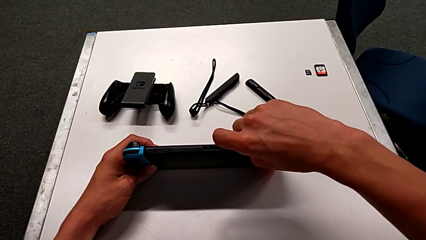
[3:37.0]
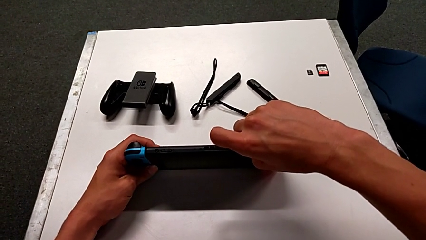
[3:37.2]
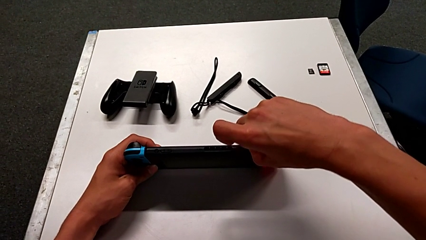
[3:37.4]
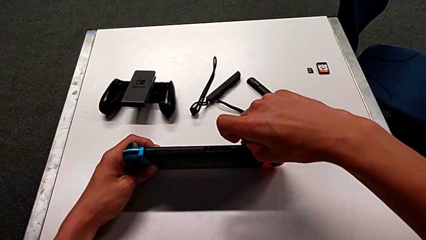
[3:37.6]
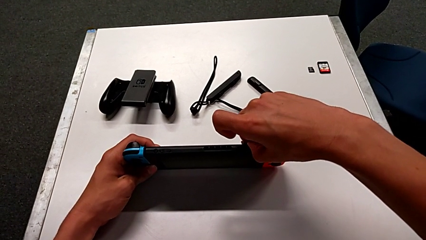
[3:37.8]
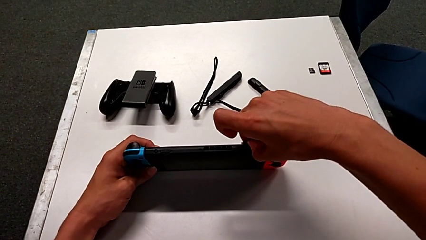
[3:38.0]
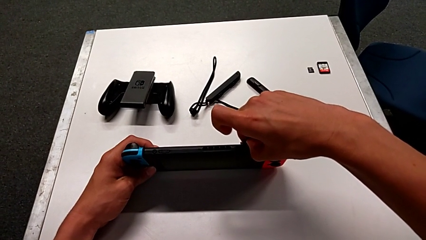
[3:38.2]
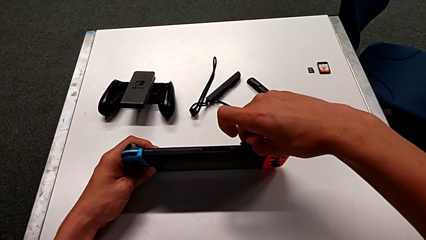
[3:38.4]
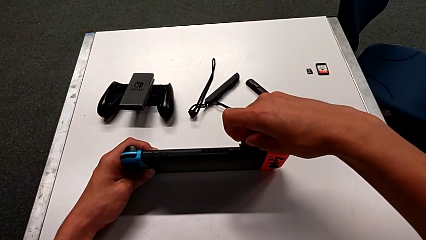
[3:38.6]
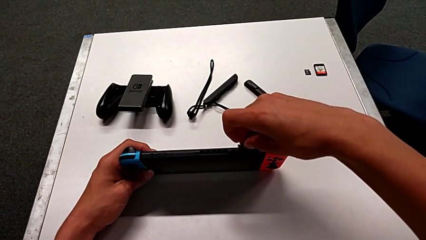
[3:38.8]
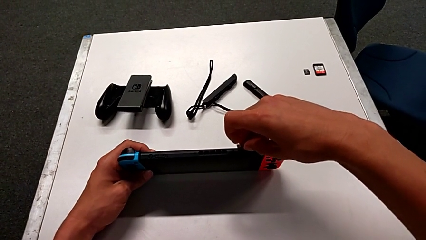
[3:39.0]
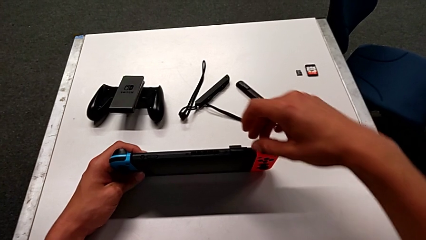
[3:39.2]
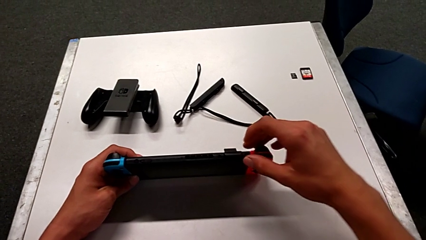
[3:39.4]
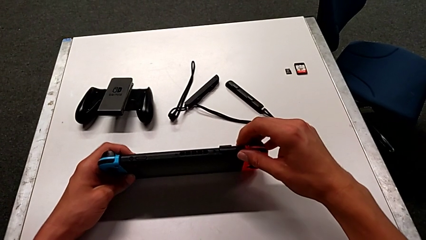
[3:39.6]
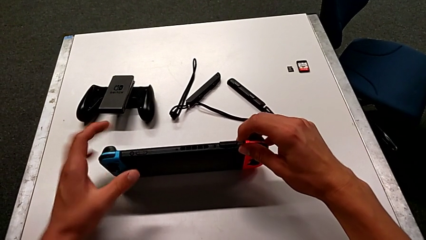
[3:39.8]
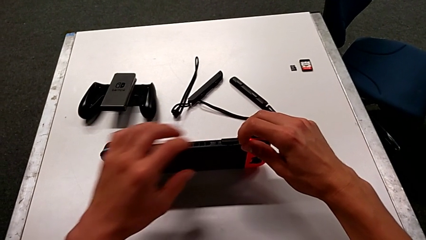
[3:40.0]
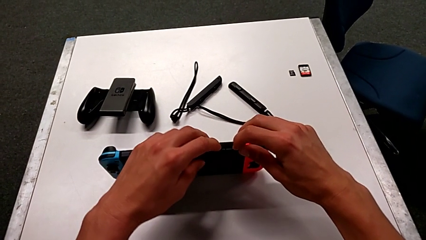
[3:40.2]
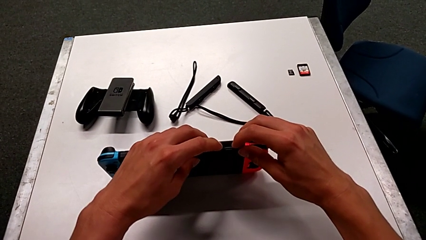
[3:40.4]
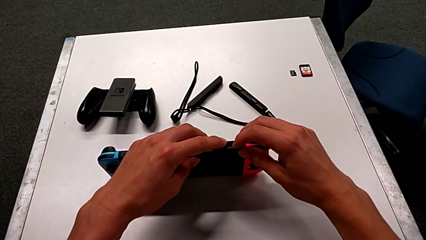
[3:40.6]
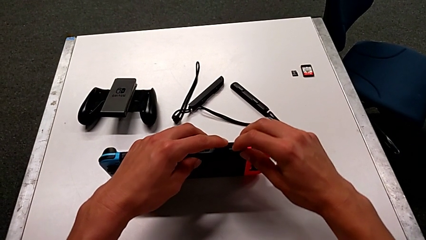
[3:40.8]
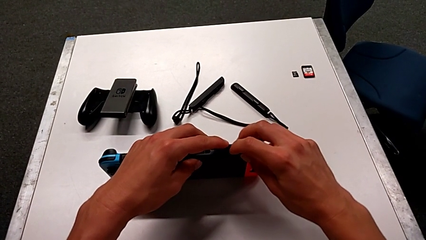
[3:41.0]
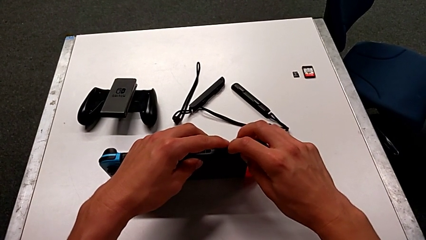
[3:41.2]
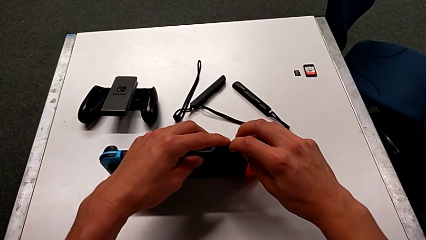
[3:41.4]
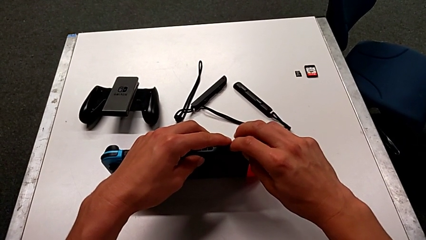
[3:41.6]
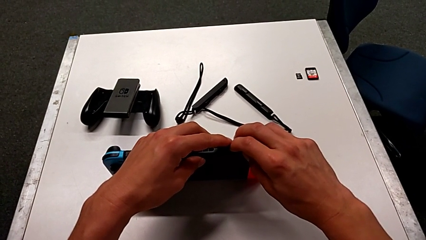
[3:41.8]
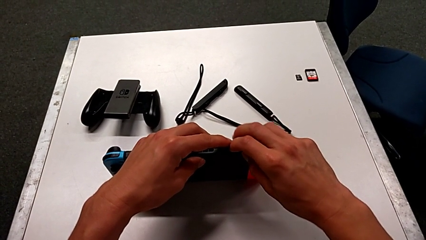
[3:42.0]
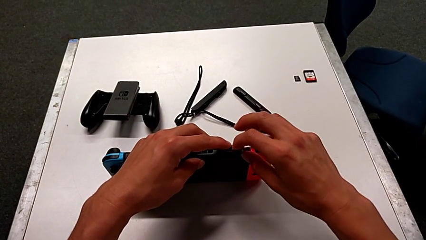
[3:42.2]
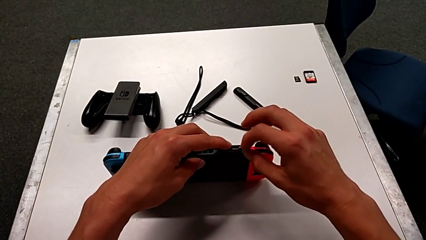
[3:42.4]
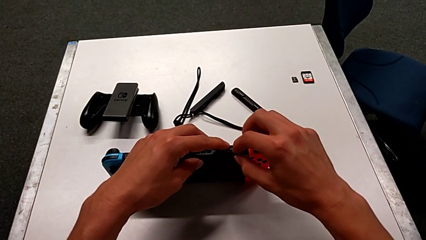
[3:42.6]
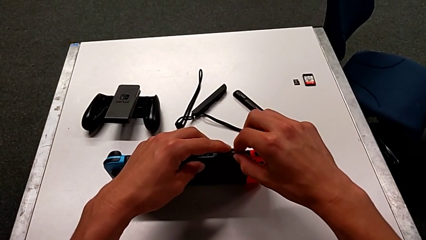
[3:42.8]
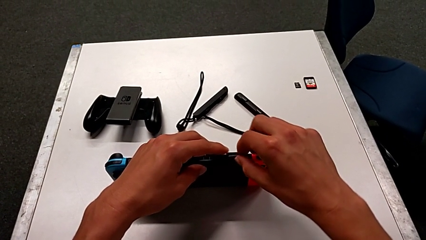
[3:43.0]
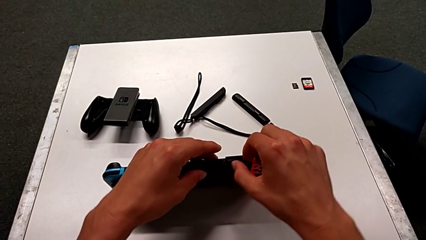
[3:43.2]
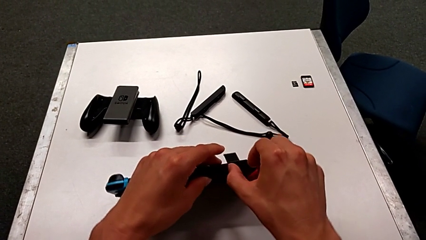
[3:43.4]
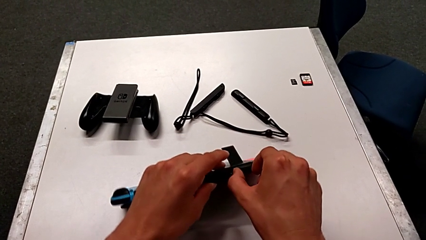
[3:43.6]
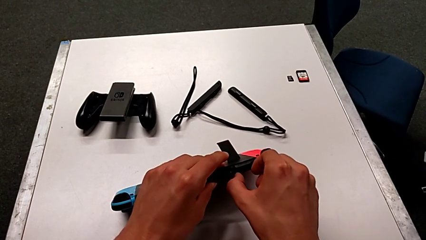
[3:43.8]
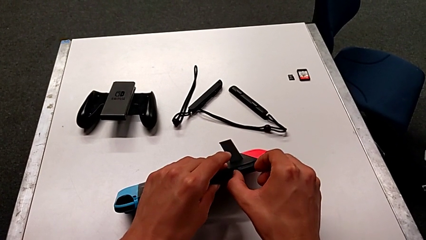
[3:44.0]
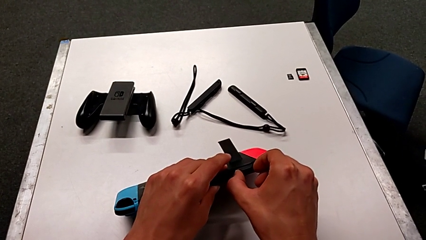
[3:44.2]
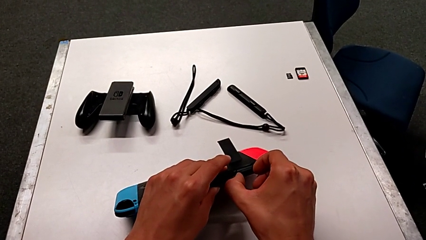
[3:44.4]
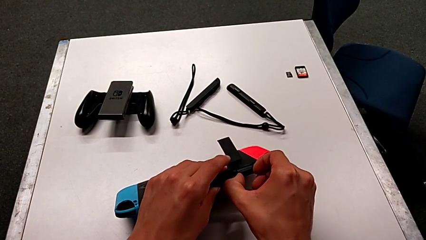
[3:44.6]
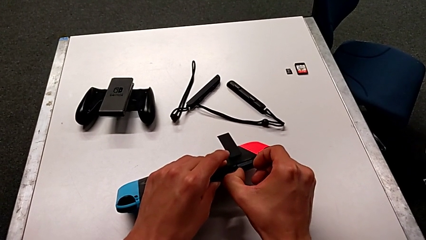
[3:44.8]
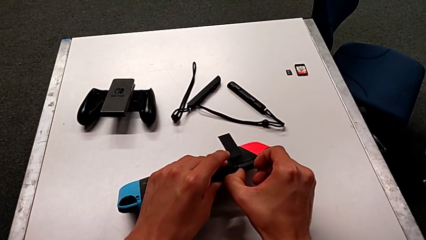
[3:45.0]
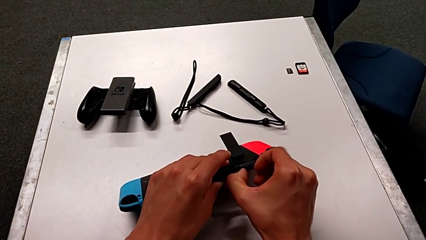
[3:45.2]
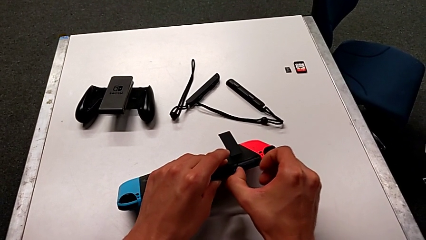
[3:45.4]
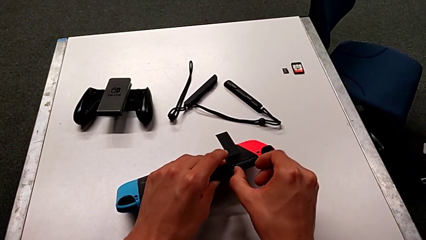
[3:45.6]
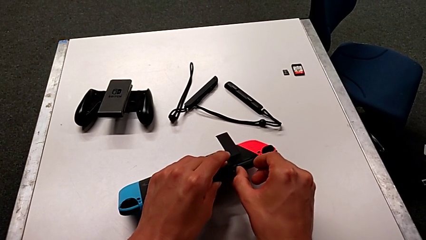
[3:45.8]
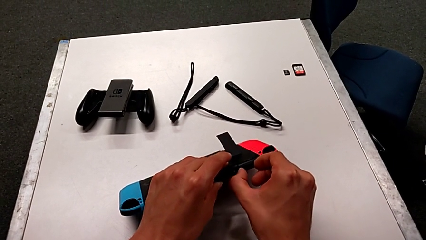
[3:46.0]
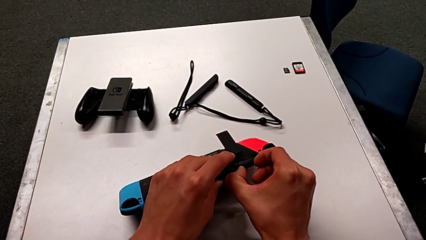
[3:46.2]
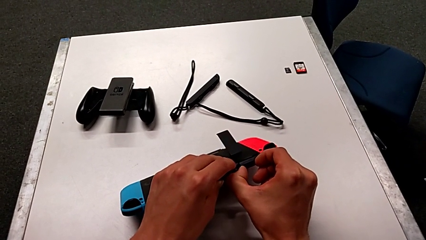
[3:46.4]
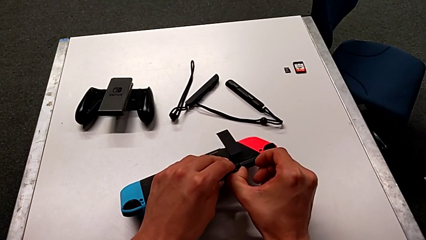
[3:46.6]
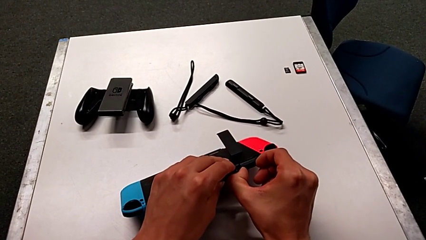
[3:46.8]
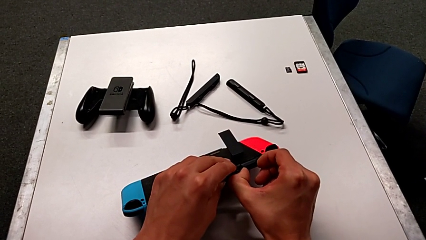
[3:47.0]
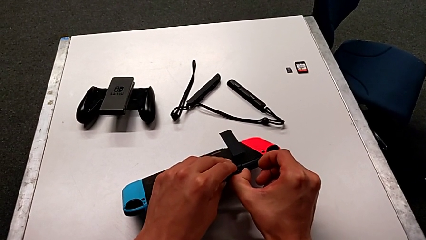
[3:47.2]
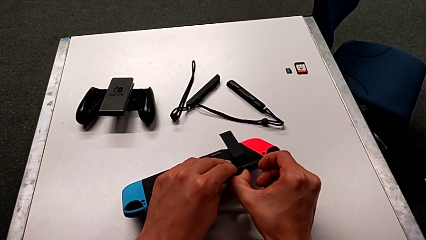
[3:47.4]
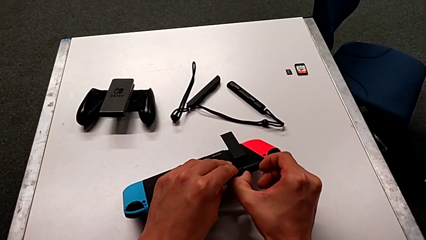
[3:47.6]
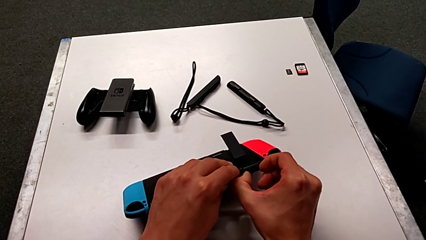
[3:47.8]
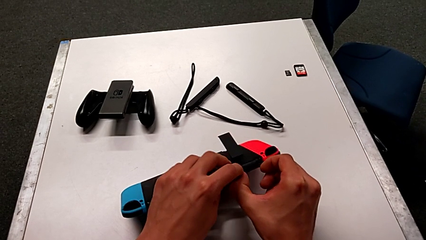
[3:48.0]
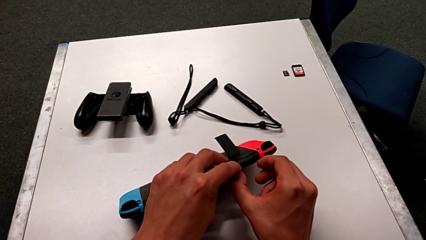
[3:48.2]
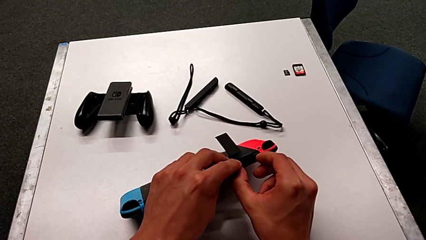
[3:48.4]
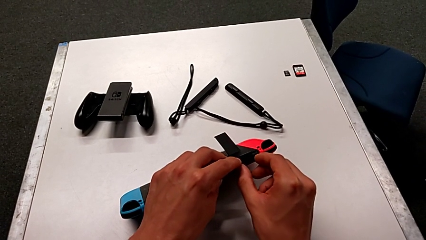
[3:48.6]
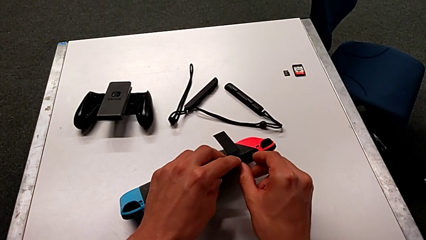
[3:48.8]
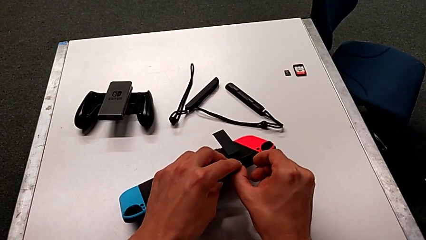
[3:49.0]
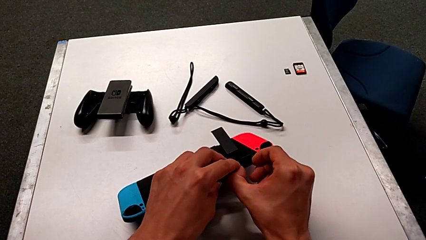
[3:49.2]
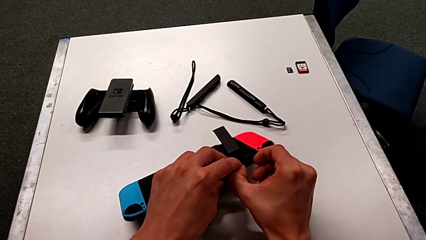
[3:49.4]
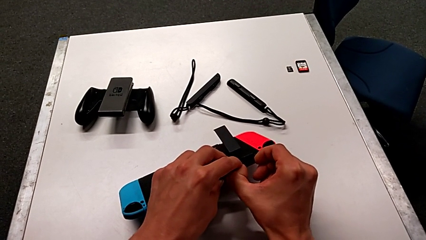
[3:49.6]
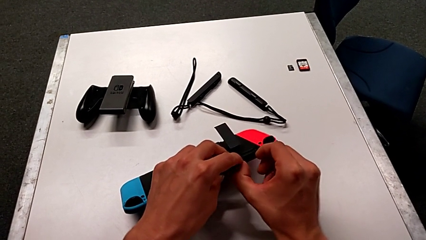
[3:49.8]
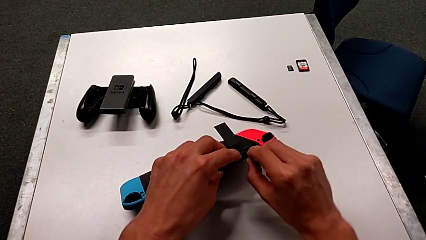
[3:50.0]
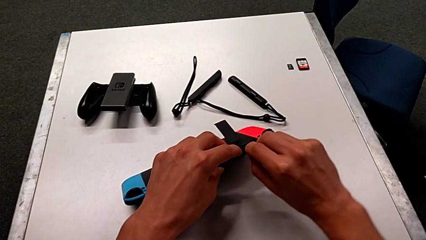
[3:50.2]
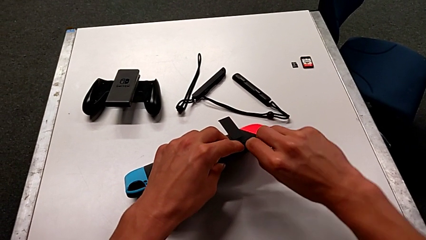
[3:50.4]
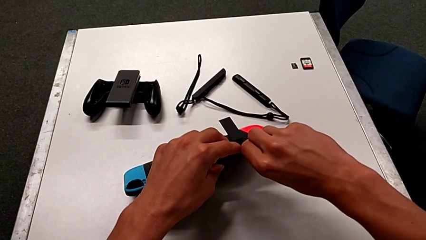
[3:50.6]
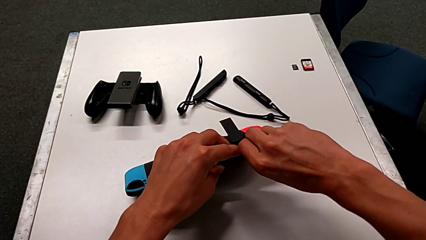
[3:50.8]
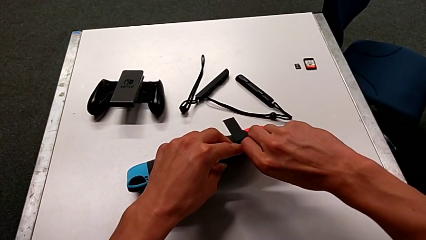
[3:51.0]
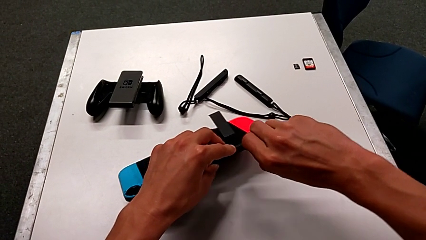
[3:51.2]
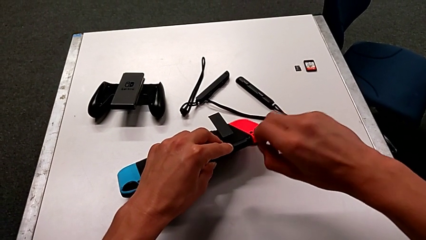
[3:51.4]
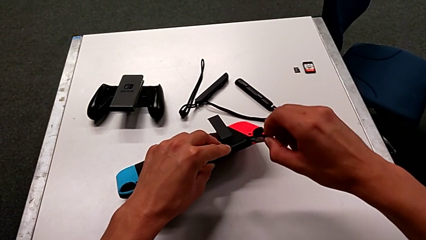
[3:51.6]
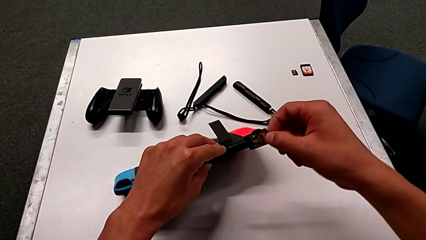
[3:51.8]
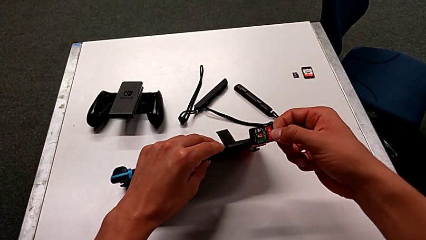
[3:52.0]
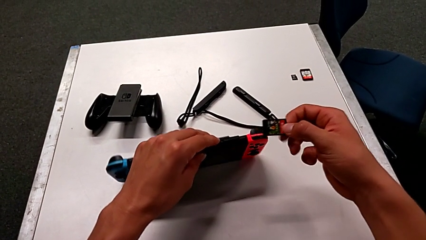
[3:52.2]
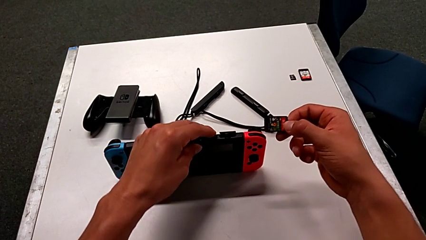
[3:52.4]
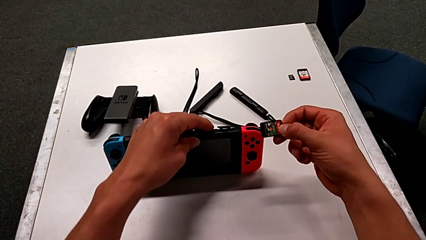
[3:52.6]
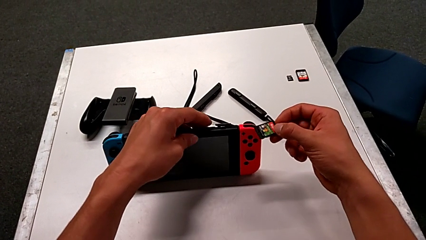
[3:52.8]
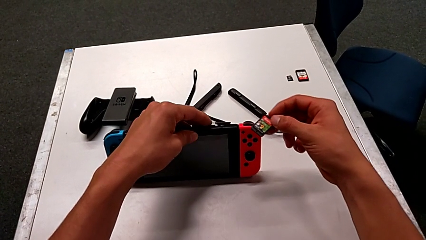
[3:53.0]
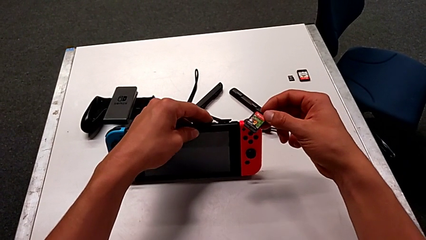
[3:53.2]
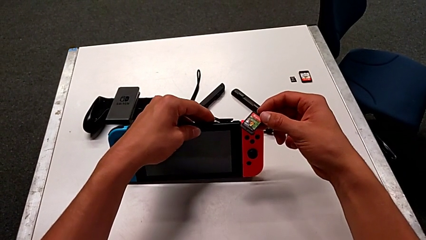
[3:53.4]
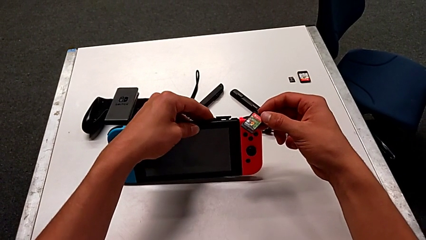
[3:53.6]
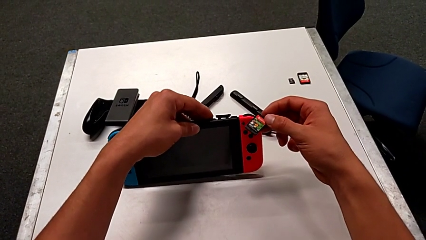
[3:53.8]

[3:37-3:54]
The camera wearer is exchanging the game card of the Nintendo Switch. They keep wrongly pulling the game card and wrongly push it without enough force. They pull the game card and withdraw it.
